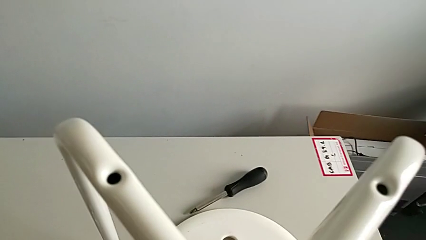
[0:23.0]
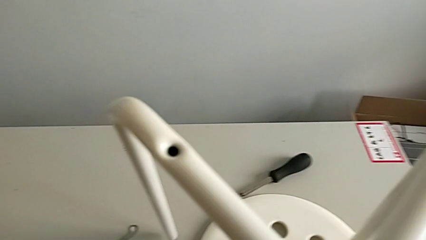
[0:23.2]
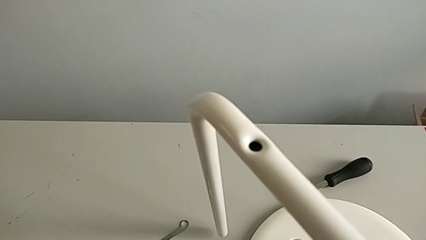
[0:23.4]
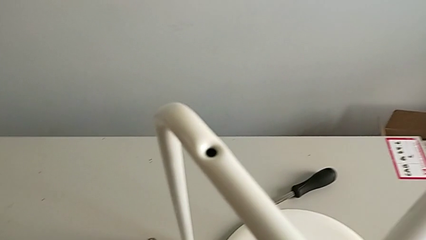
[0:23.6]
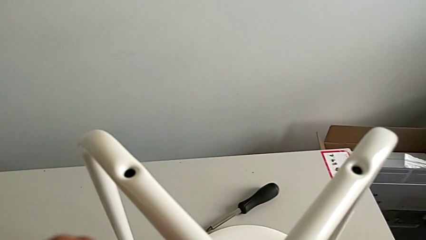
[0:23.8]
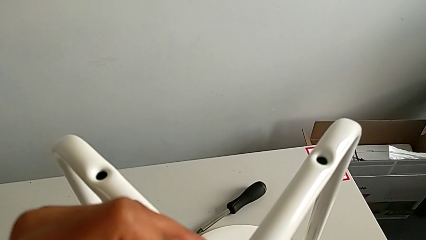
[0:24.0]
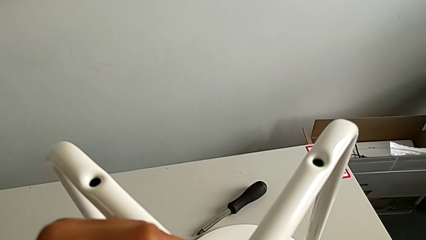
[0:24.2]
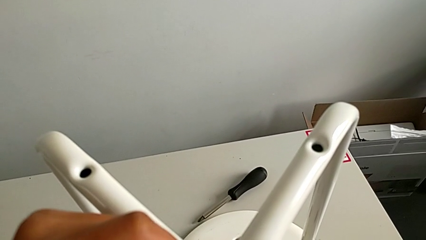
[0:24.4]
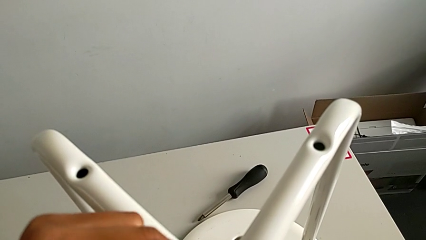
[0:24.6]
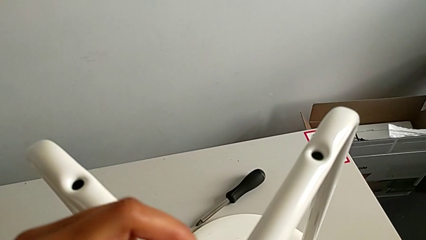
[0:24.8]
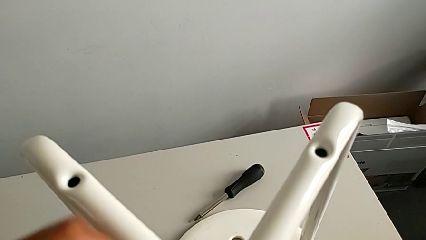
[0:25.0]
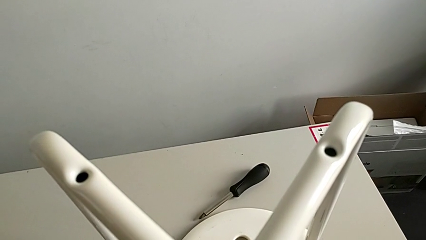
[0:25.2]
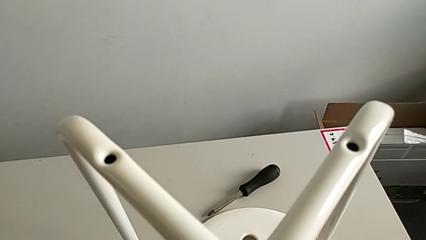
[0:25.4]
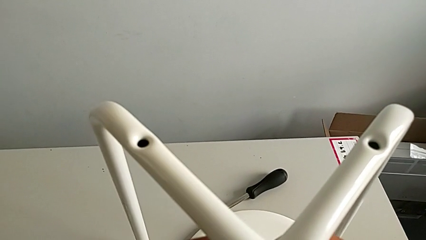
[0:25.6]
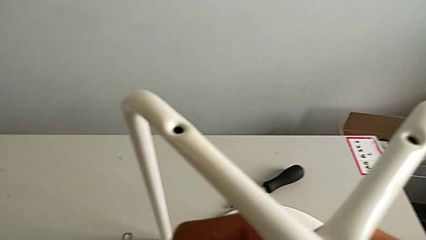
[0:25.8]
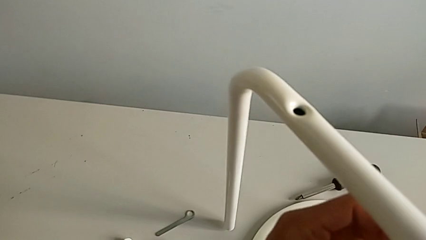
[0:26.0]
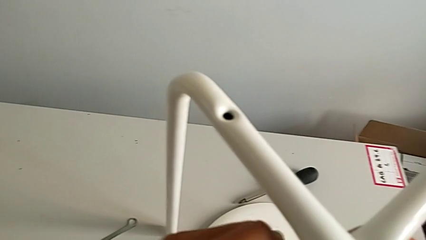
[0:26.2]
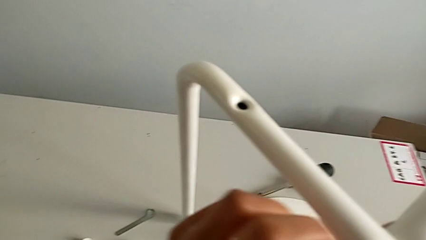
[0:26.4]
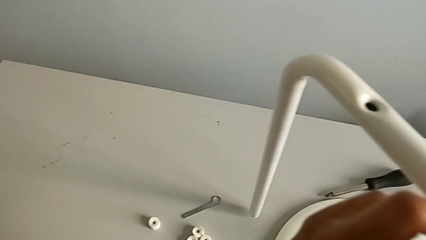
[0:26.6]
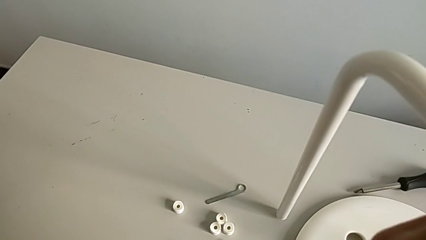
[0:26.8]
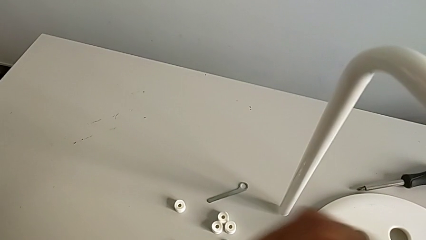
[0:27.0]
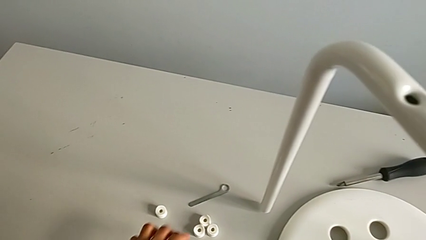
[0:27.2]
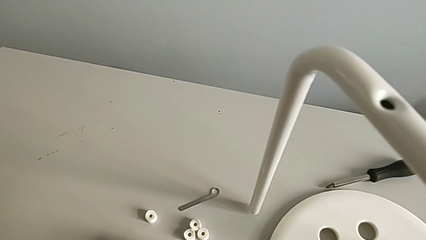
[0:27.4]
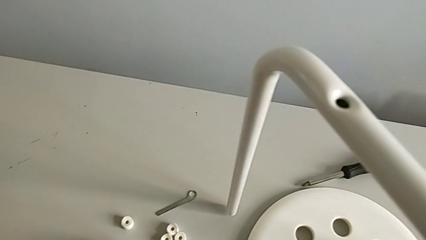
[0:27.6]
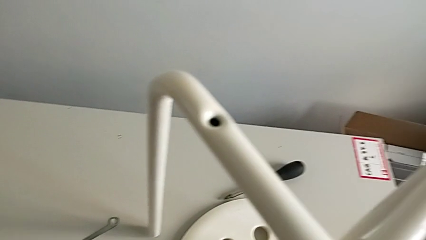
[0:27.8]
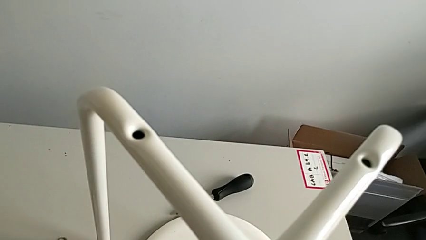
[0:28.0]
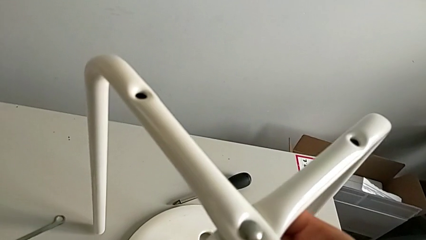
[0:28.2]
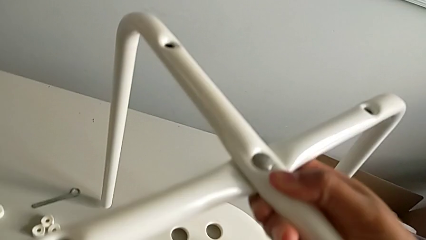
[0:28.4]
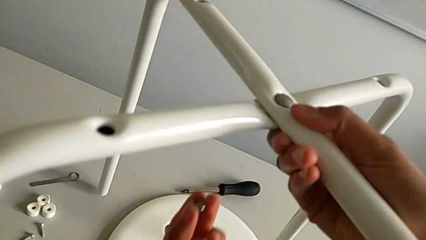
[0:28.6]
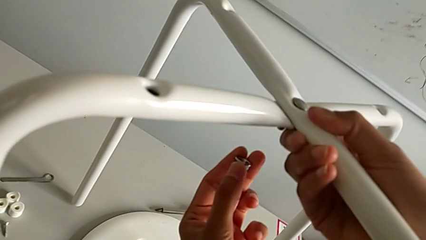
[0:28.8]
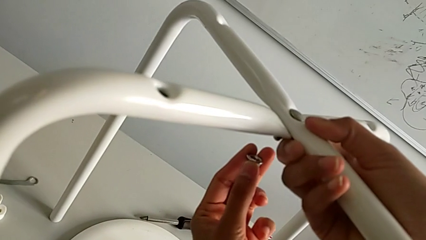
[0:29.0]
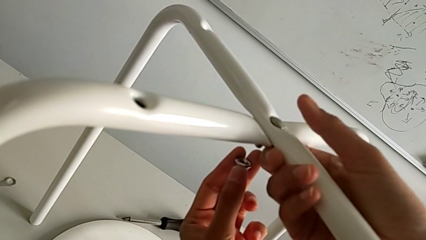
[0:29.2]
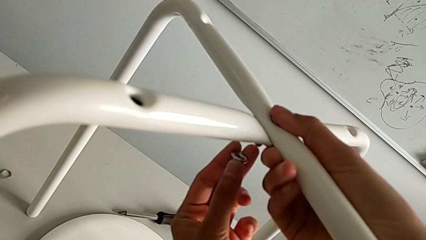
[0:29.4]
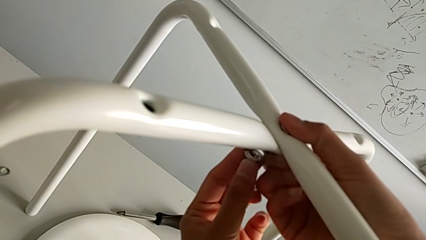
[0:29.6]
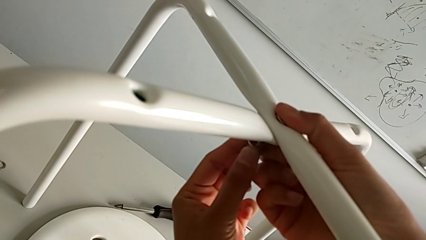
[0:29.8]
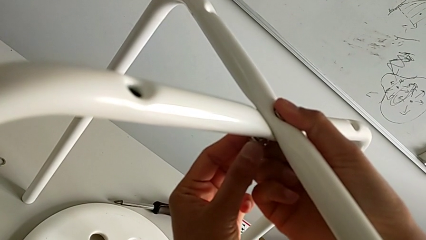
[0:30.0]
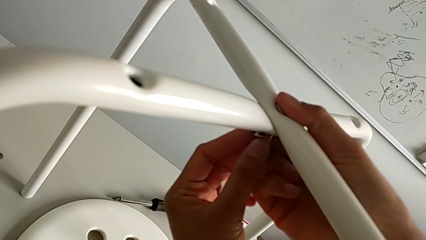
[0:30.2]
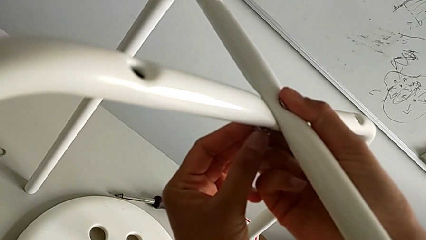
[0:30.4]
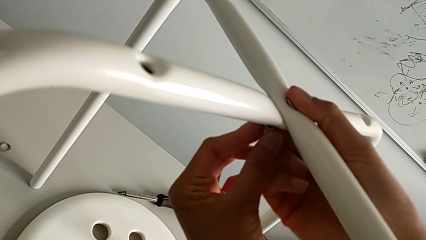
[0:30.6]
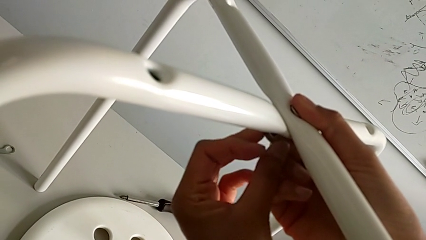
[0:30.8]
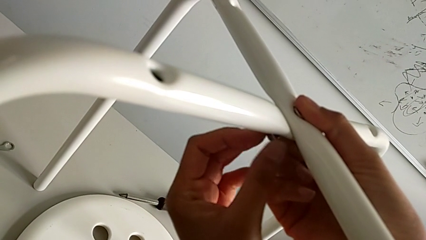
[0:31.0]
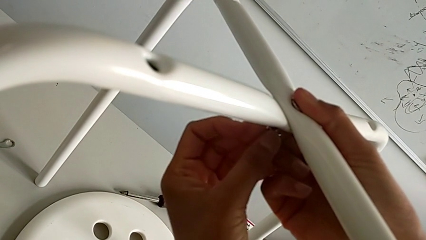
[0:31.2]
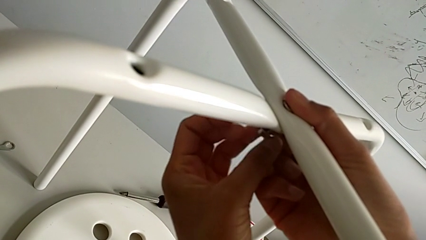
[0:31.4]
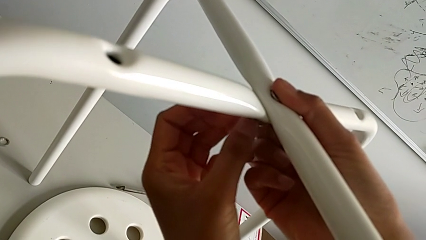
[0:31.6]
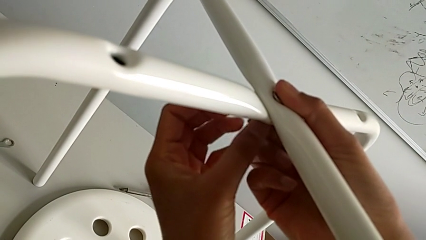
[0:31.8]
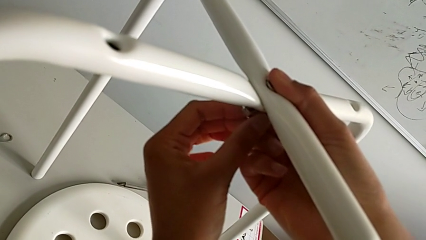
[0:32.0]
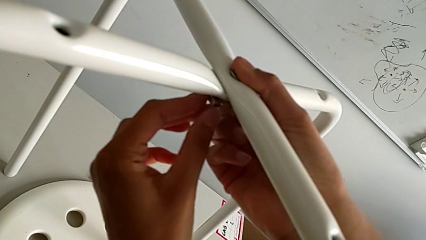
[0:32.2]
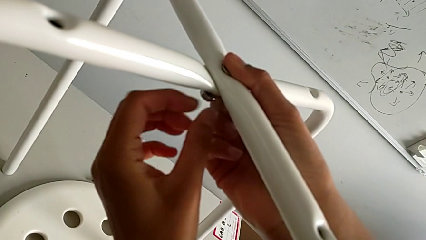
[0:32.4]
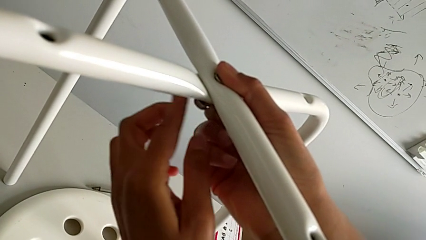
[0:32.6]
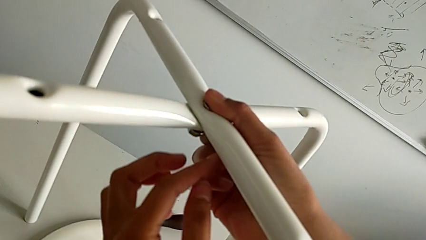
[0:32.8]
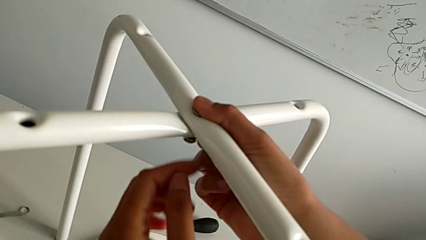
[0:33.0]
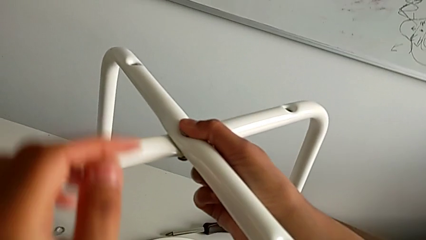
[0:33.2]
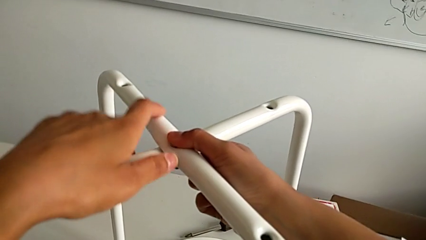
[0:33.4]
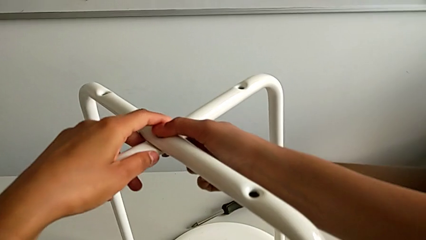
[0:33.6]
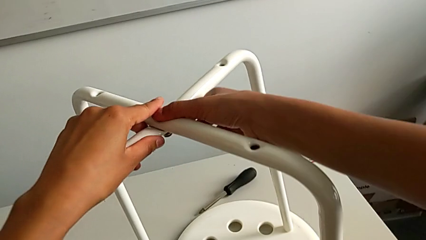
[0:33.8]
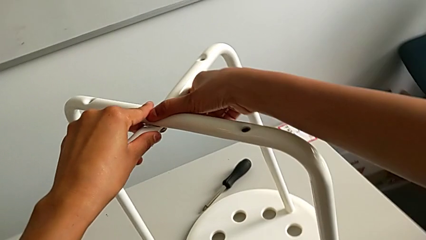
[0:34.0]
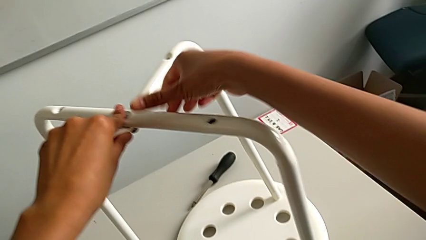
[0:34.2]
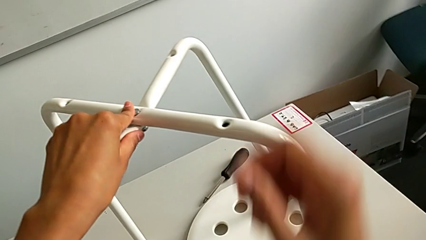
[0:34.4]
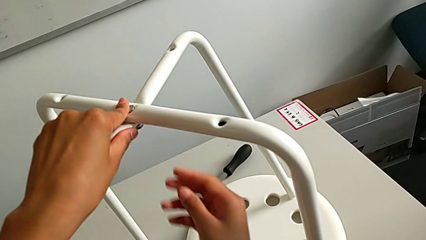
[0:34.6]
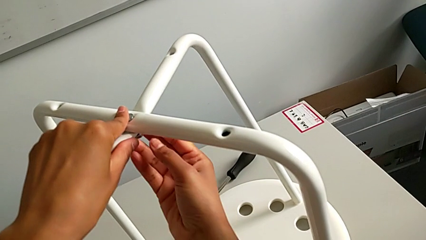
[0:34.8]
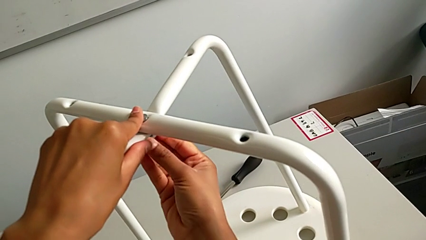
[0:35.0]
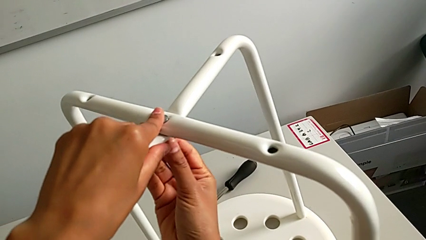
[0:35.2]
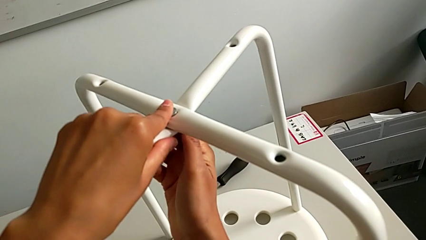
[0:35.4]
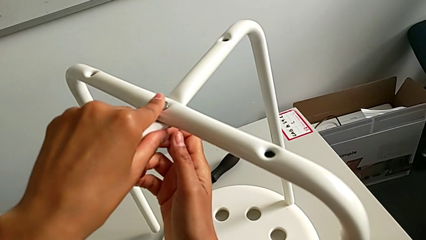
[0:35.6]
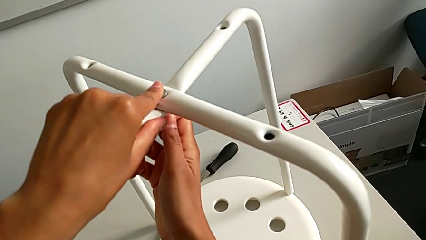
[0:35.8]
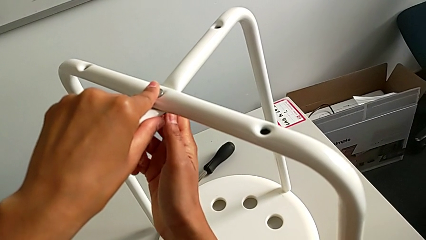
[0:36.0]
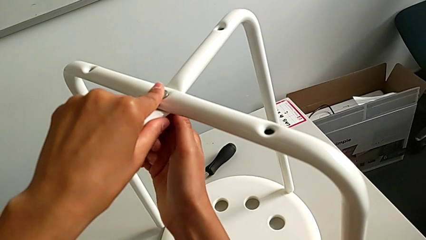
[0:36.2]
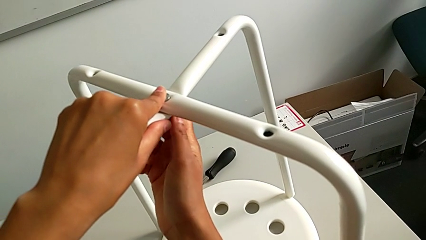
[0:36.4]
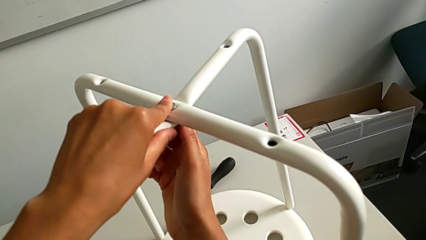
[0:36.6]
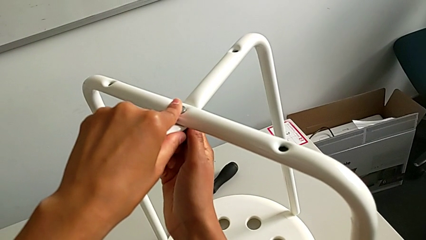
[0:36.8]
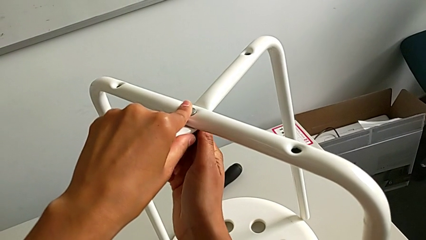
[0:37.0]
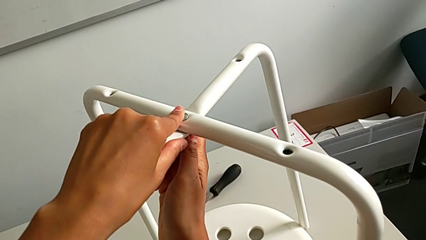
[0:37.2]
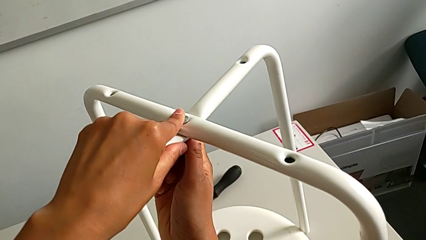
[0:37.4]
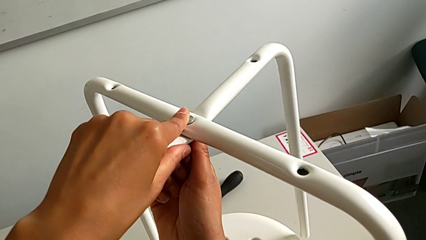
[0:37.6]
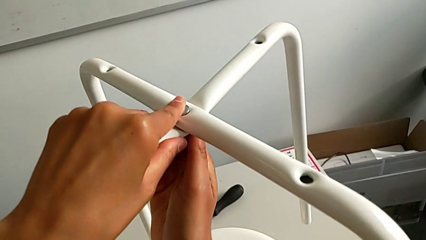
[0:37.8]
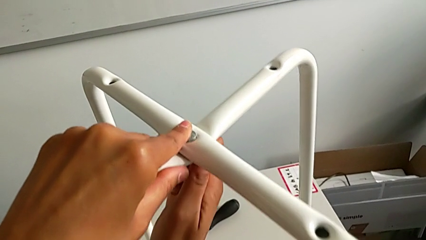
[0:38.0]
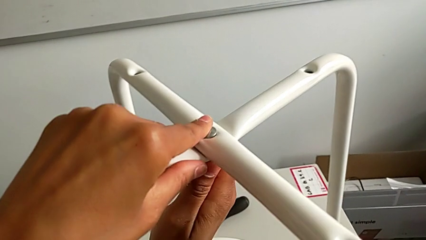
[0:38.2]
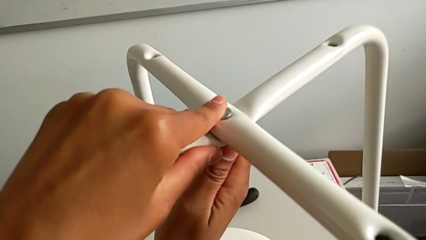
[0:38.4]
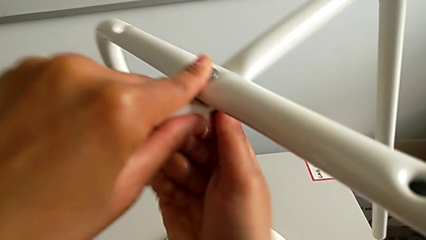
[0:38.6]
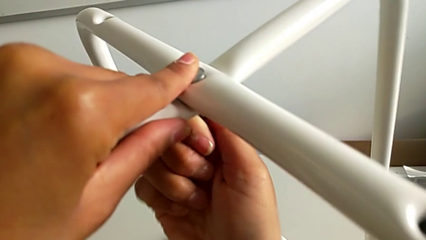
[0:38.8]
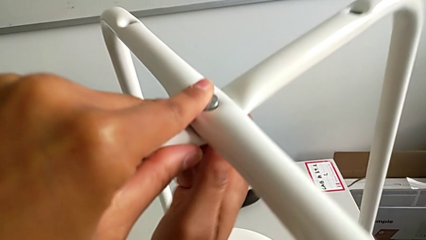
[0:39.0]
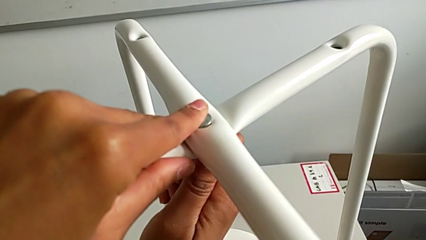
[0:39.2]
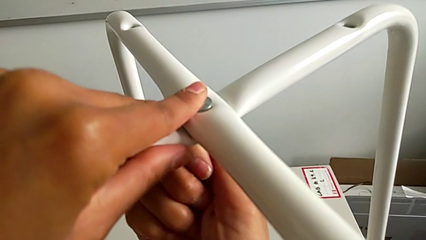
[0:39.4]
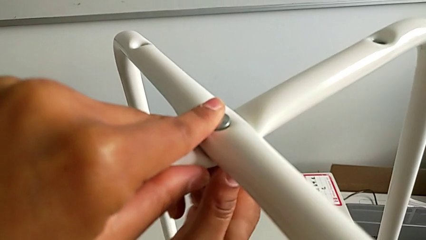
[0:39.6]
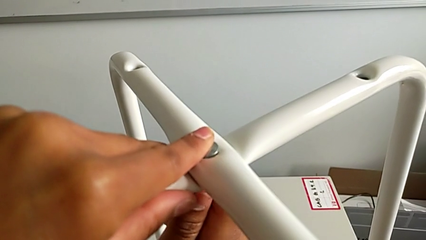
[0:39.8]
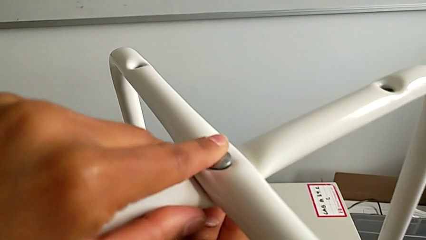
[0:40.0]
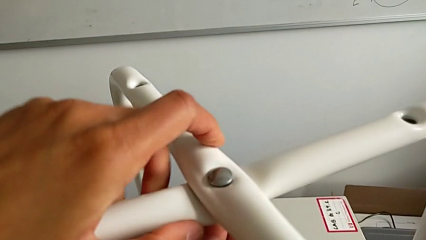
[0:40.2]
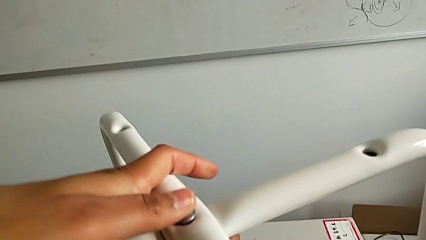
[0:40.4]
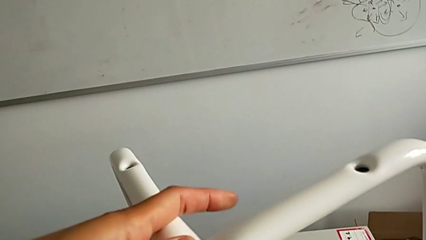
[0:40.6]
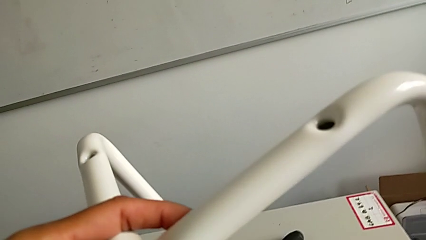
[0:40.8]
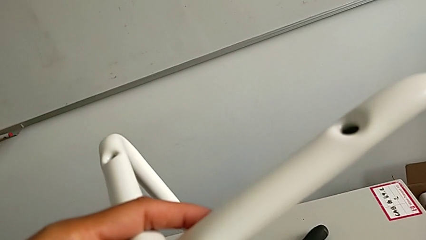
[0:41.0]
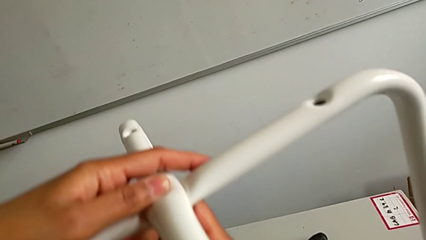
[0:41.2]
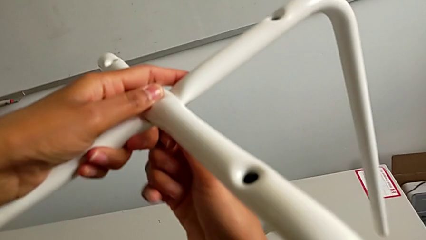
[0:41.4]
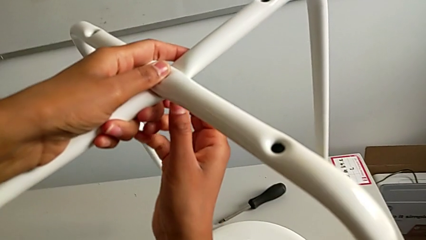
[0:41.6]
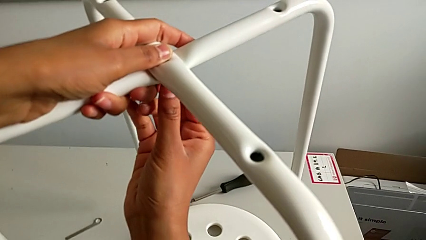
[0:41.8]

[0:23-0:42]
The camera wearer is assembling the legs together. They insert the bolt, grab the hex nut, insert it and begin to screw the screw.
